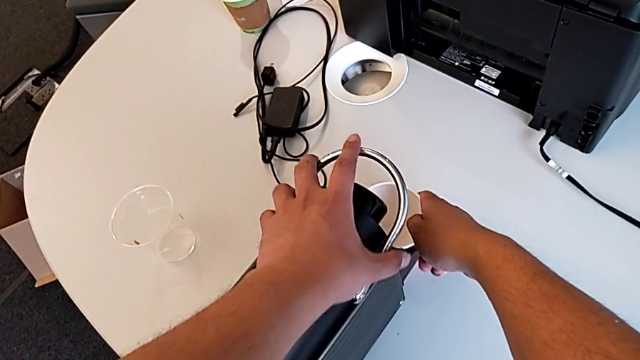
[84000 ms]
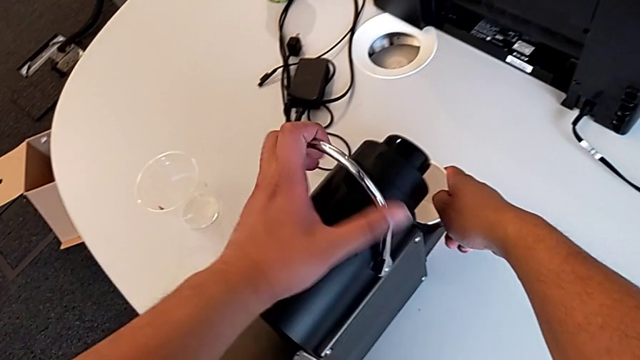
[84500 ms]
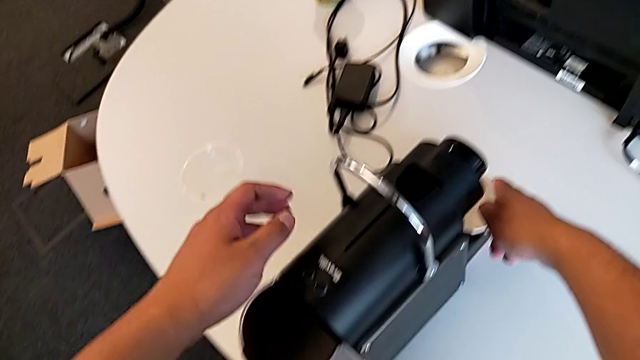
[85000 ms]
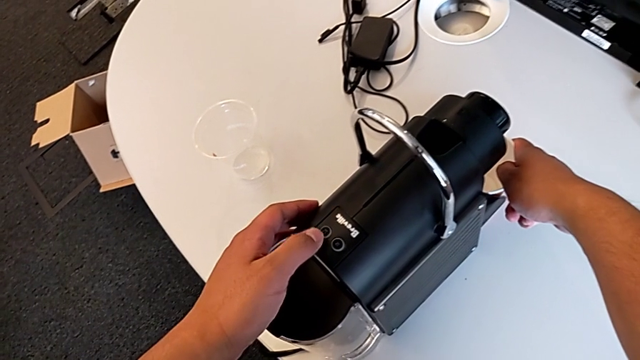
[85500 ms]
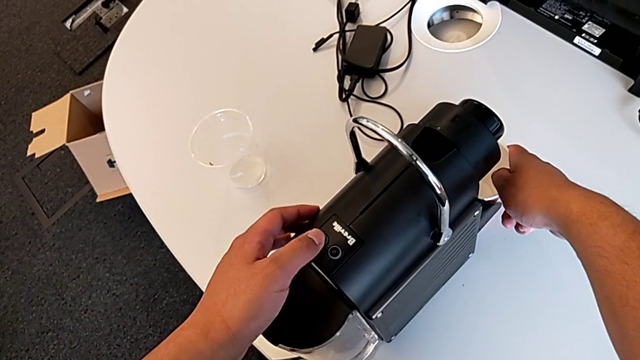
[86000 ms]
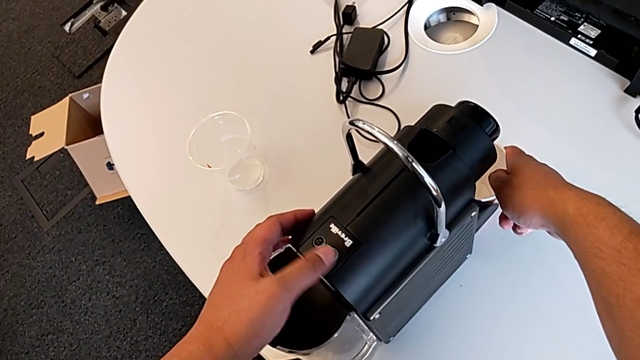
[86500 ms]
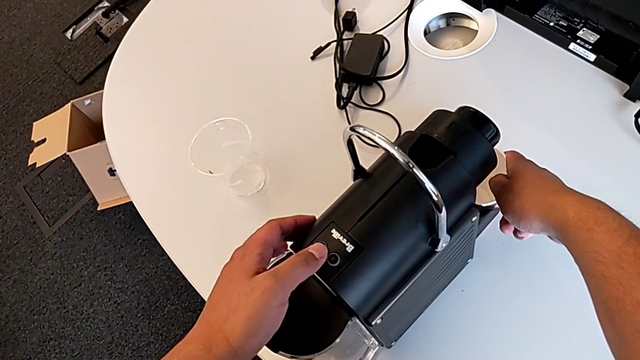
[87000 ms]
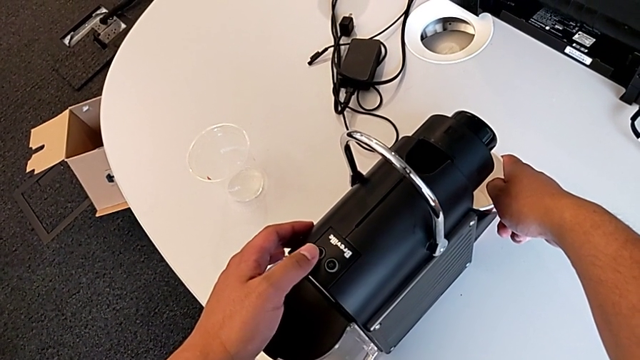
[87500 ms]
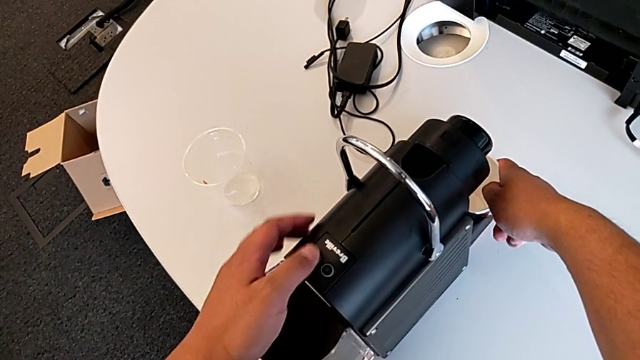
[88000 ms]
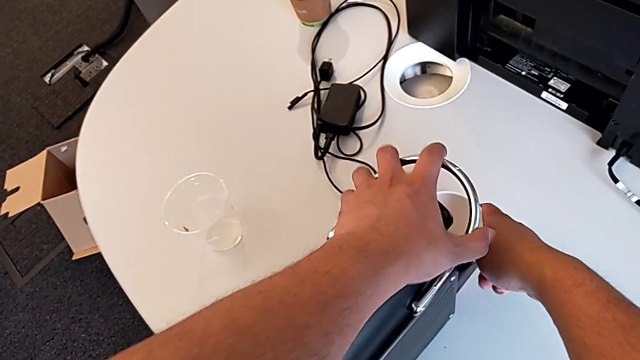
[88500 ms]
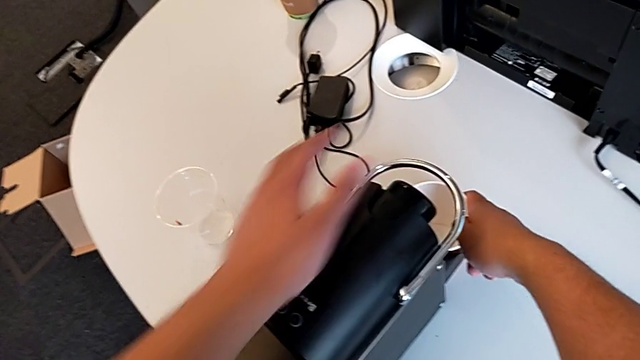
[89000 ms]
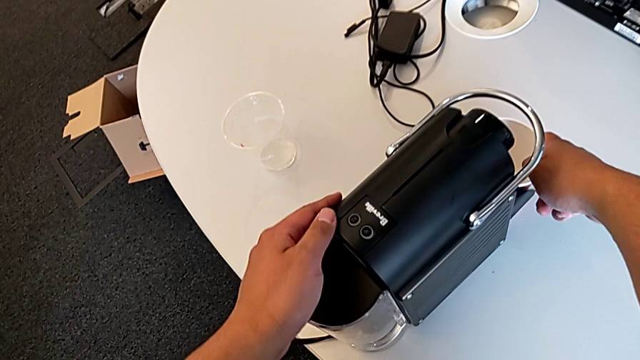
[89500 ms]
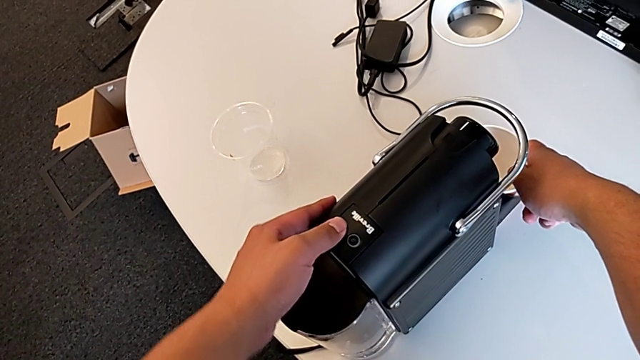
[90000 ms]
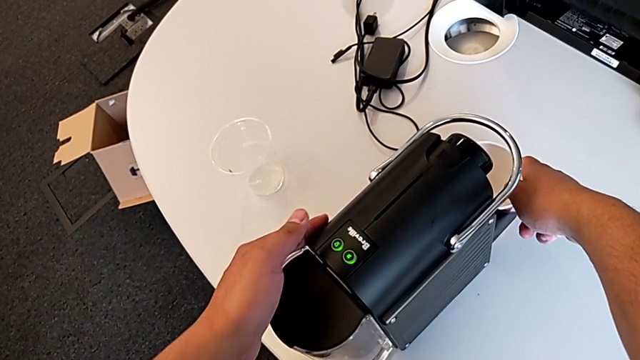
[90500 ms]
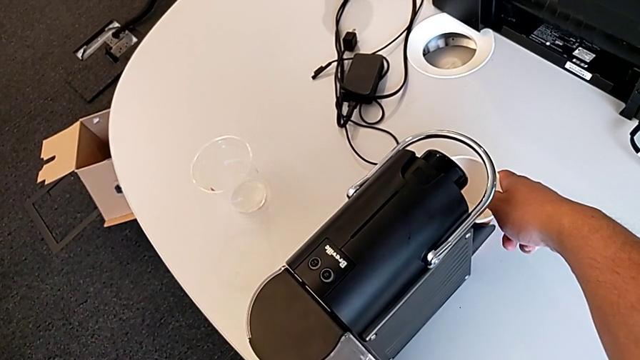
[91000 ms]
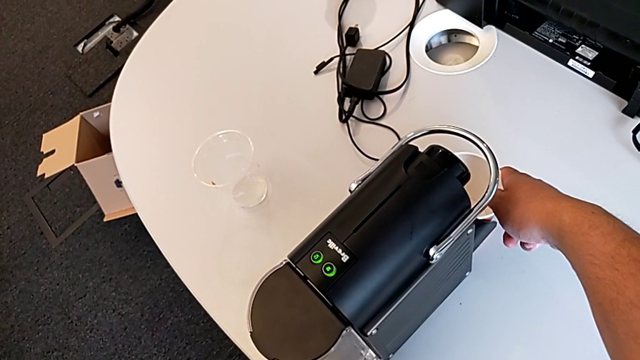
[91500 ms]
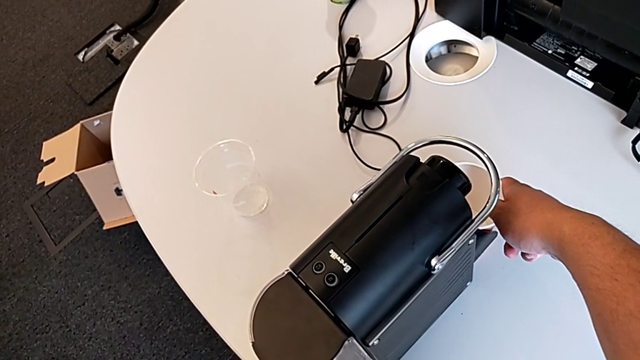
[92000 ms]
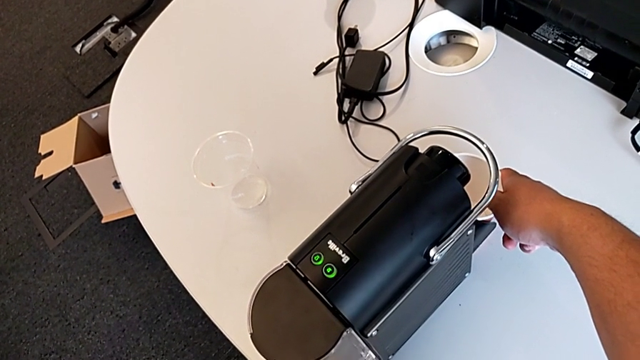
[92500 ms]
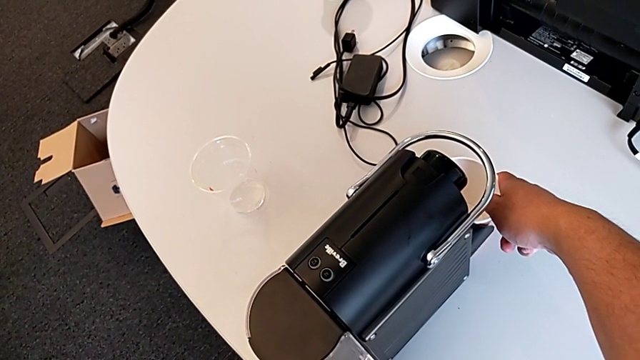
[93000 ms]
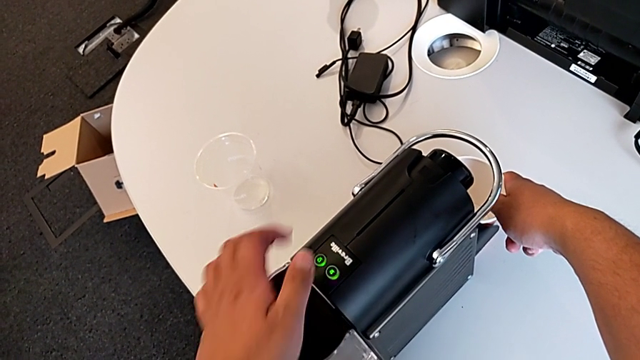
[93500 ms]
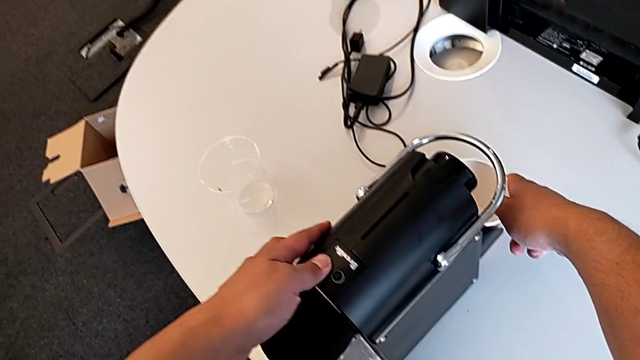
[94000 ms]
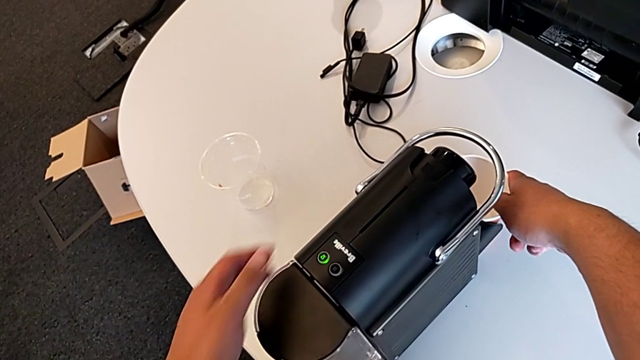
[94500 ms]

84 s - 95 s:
The camera wearer is putting the cup in the coffee machine. They lift the lever, push the left button, push the lever and push the left button, all with the left hand, hold the cup with the right hand and press the left button with the left hand.

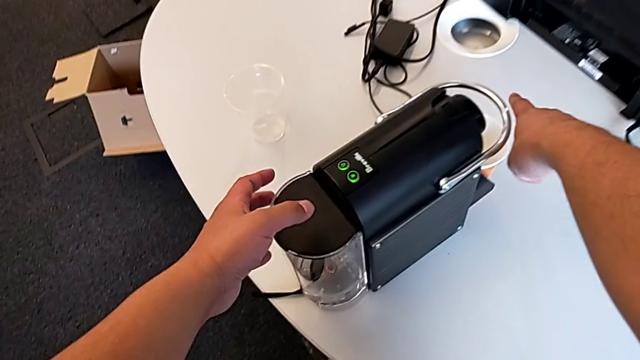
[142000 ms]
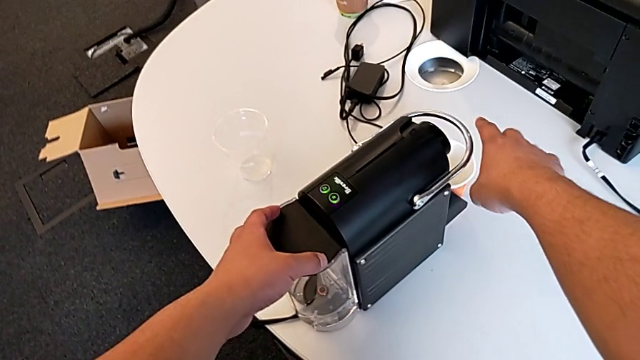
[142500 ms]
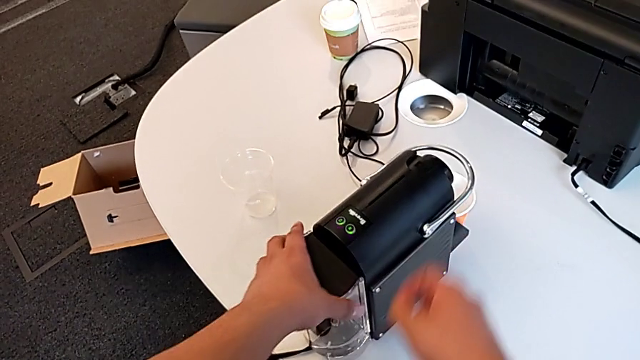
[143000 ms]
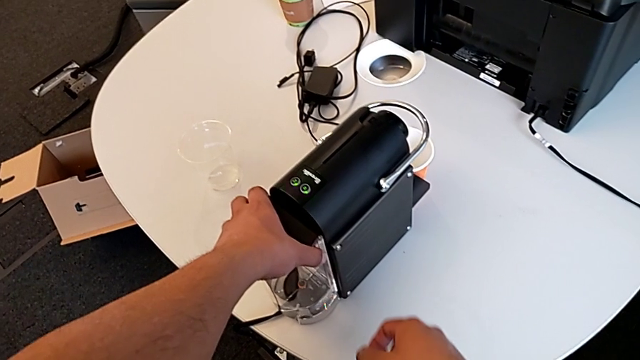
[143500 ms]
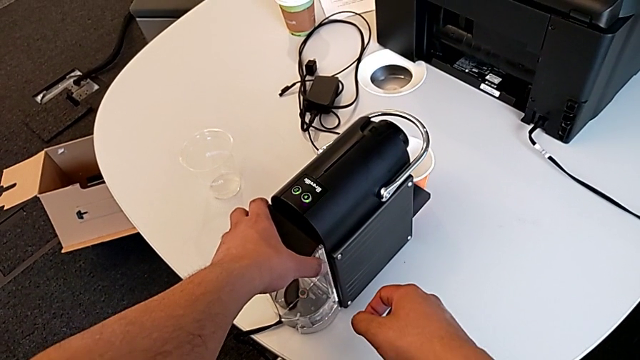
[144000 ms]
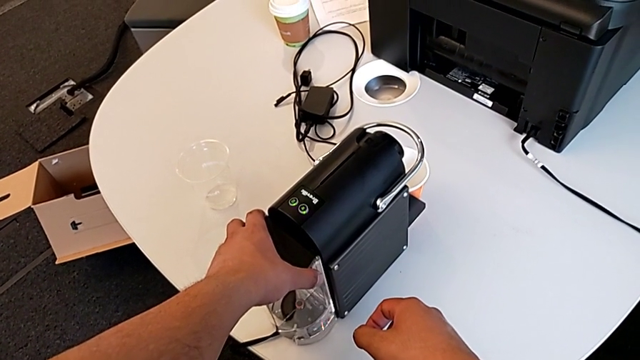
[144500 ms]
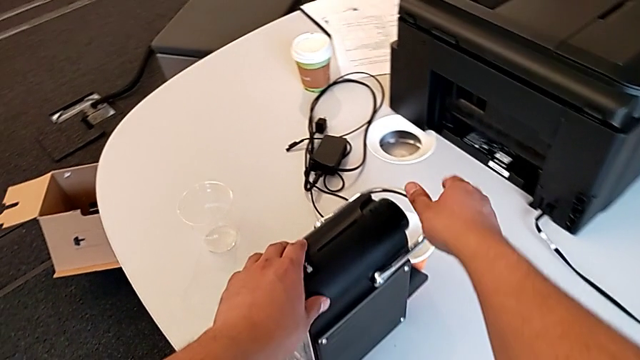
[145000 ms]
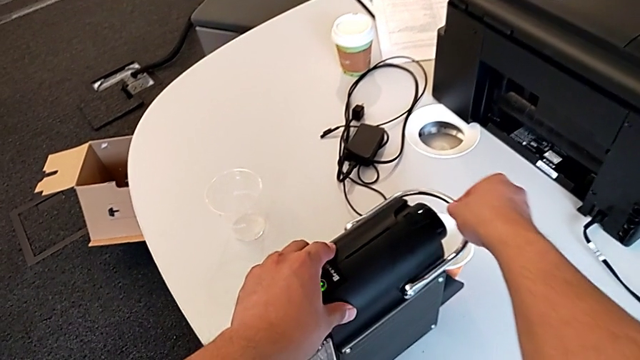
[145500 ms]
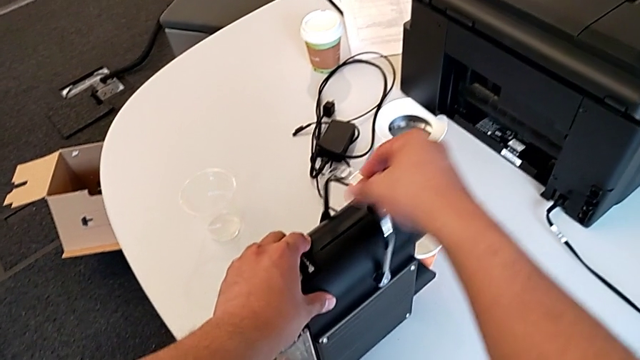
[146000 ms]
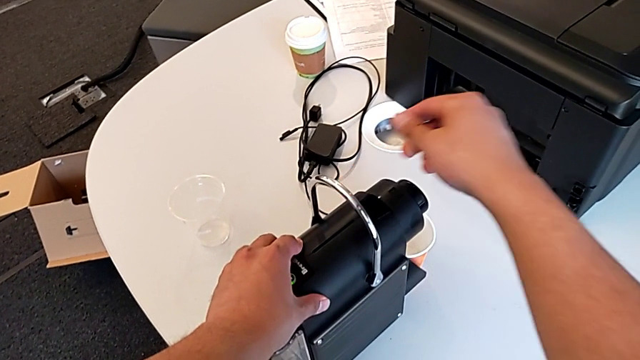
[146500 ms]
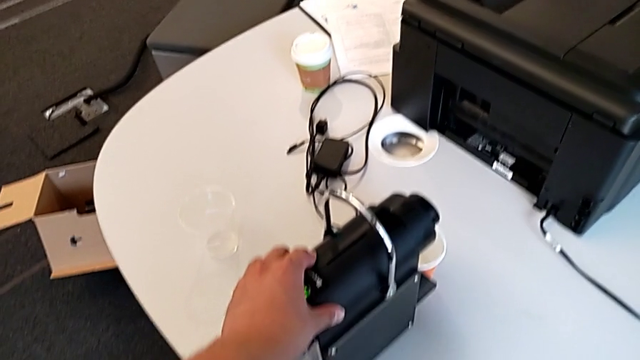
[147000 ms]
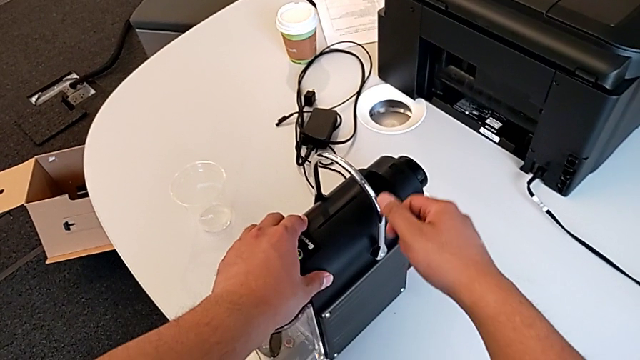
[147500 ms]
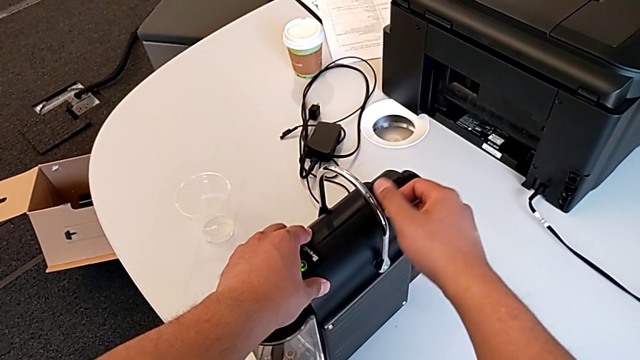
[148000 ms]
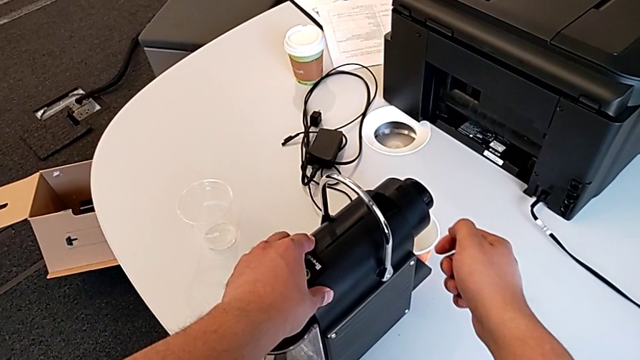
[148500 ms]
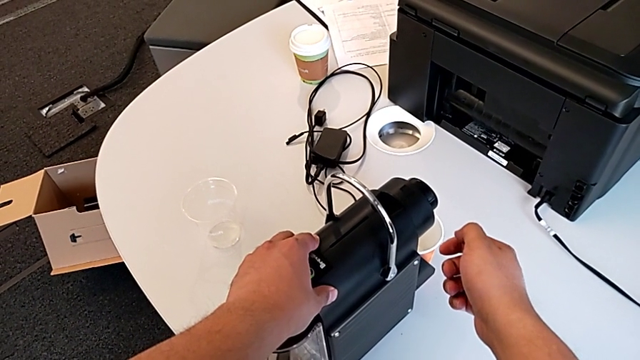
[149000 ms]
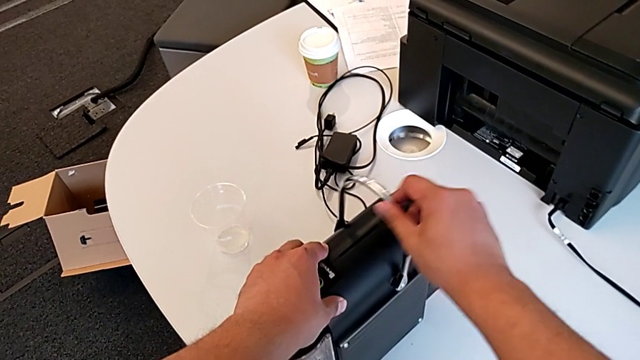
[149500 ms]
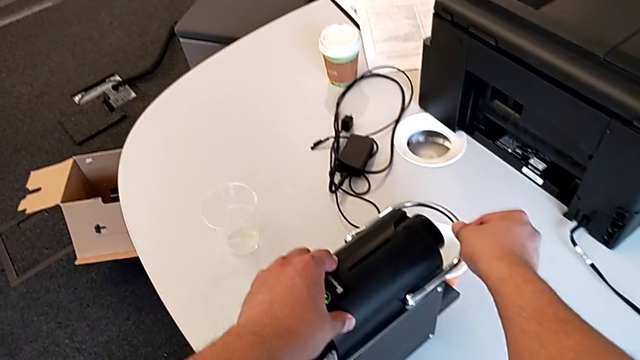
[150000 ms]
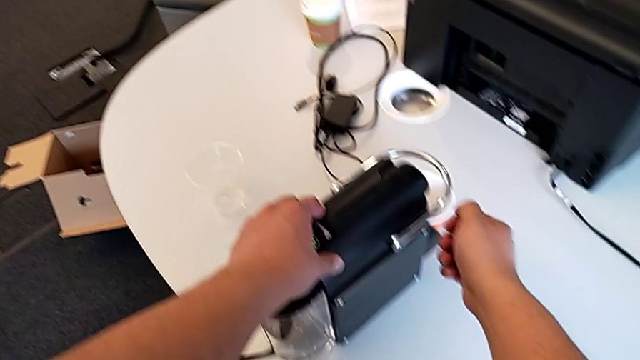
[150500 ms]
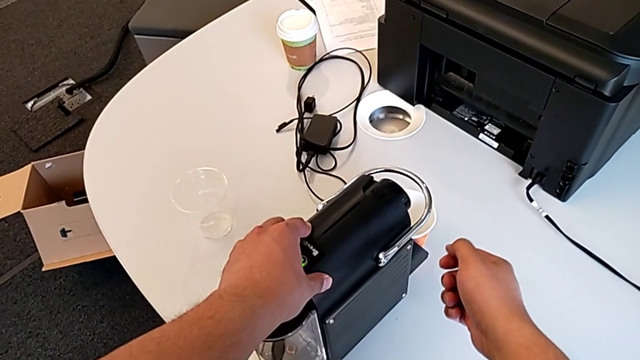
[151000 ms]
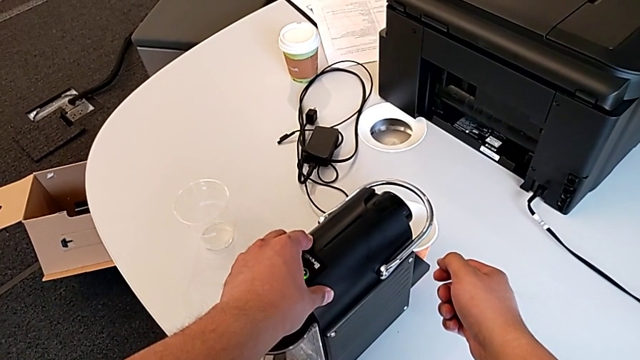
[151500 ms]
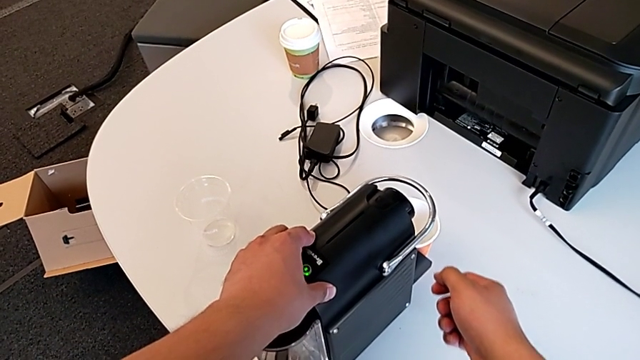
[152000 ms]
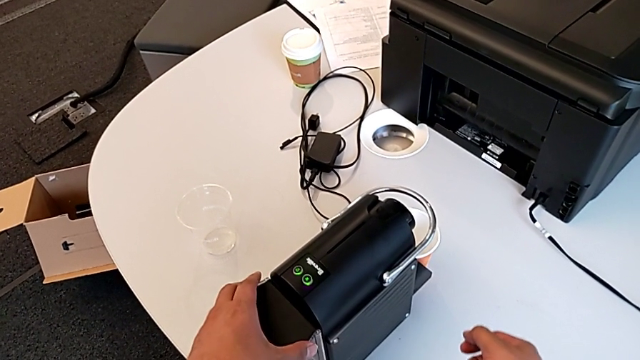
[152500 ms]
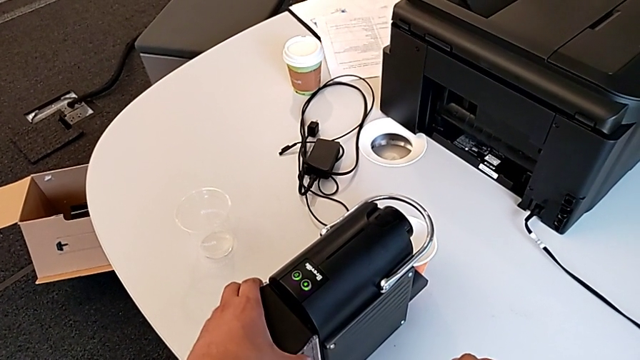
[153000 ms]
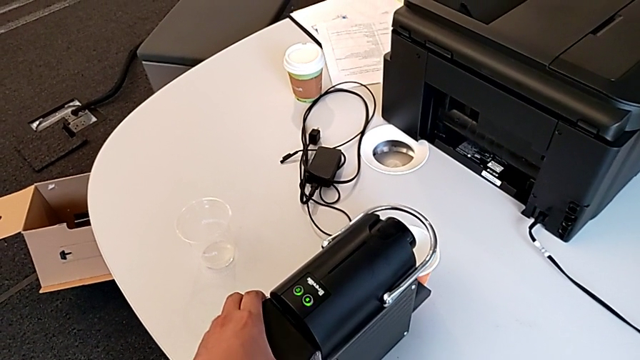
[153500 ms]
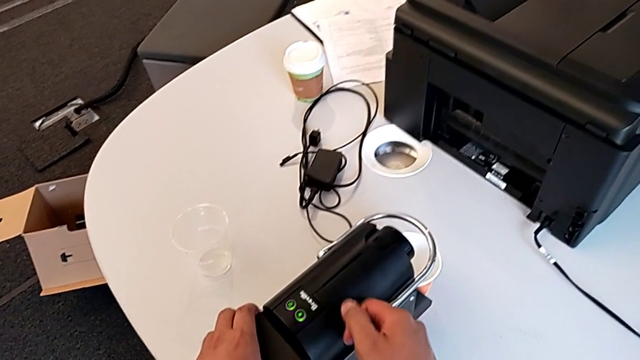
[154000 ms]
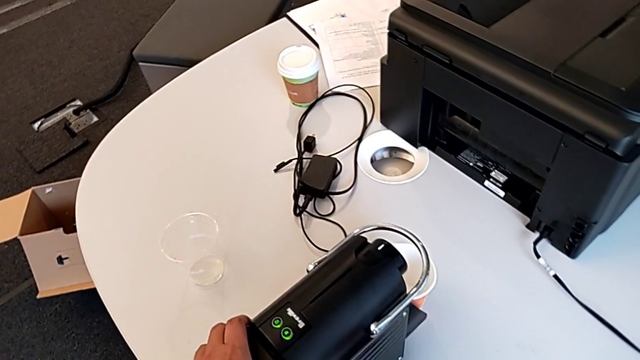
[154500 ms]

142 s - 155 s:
The camera wearer is emptying the container of capsules. They grab the water container with the left hand, lift the lever with the right hand, push it with the left hand, grab the capsule coffee machine with the left hand and approach it with the left hand.
